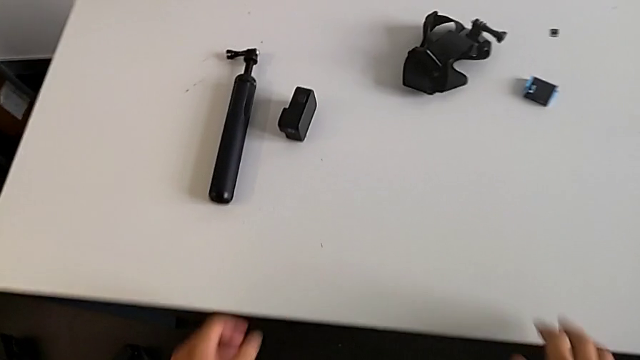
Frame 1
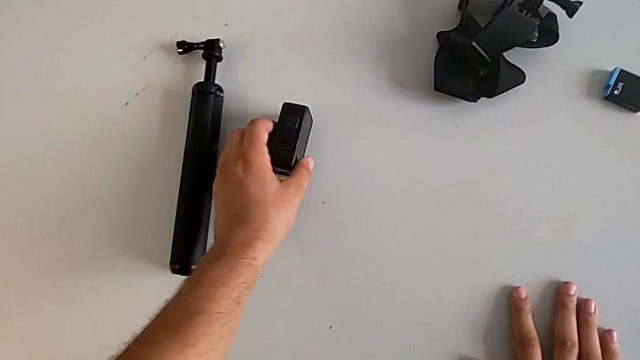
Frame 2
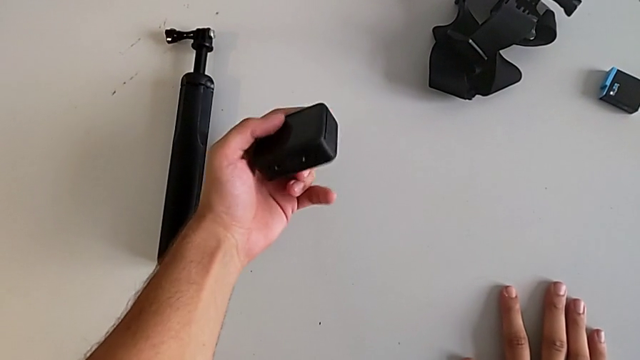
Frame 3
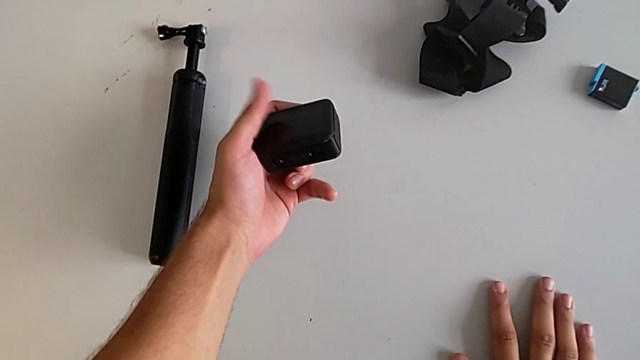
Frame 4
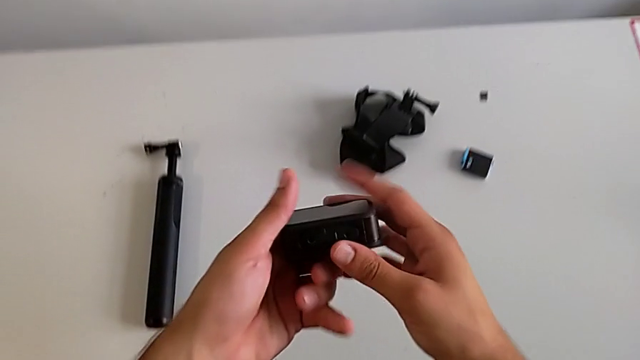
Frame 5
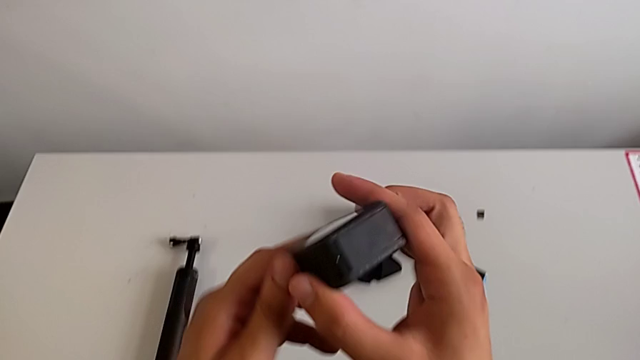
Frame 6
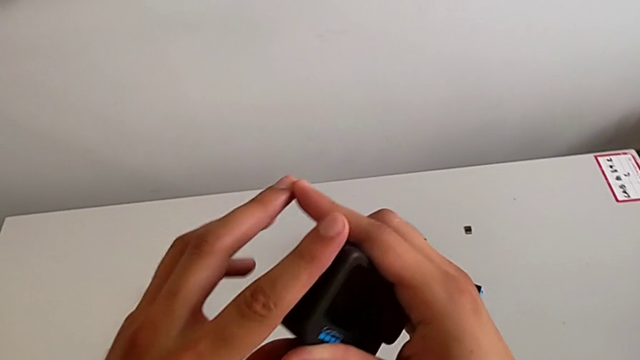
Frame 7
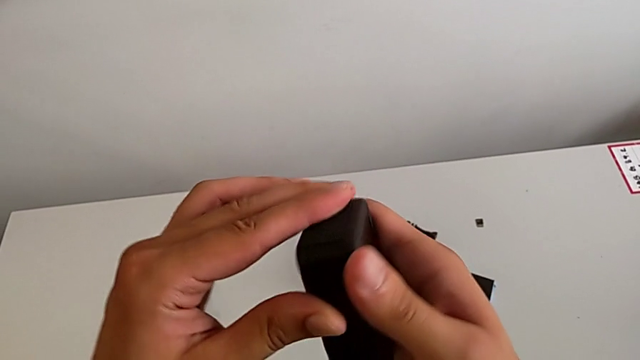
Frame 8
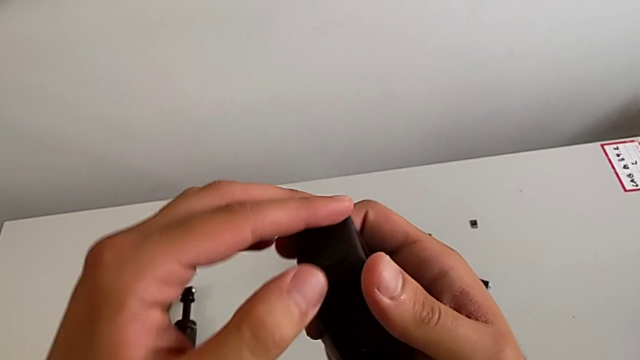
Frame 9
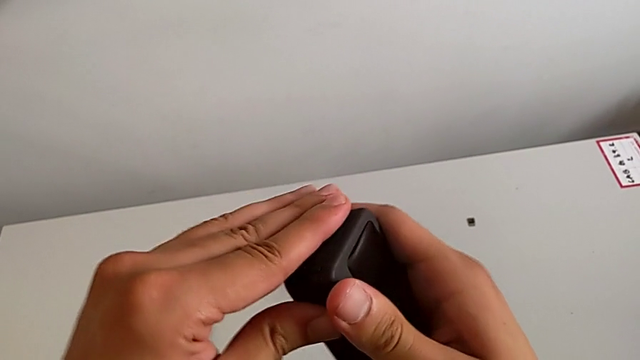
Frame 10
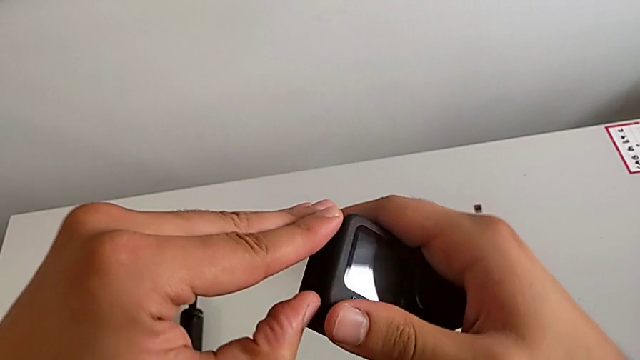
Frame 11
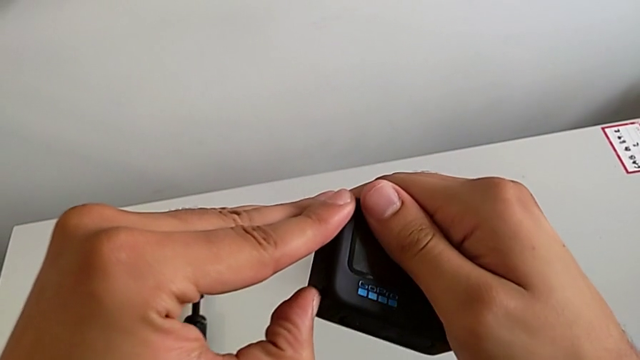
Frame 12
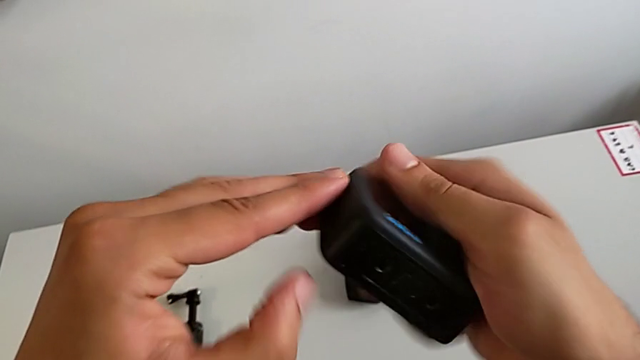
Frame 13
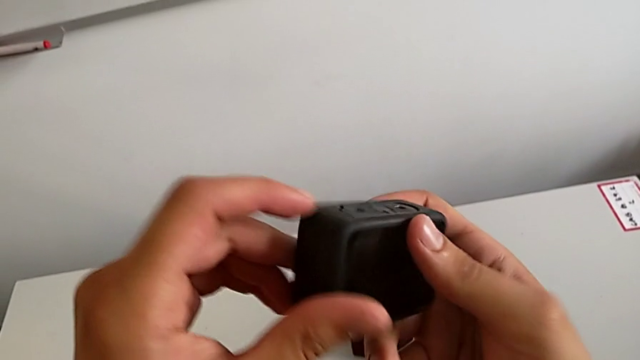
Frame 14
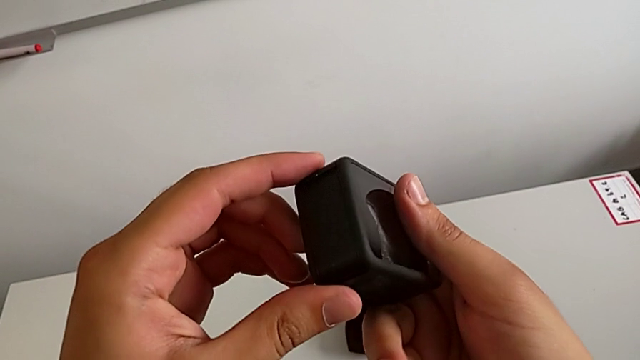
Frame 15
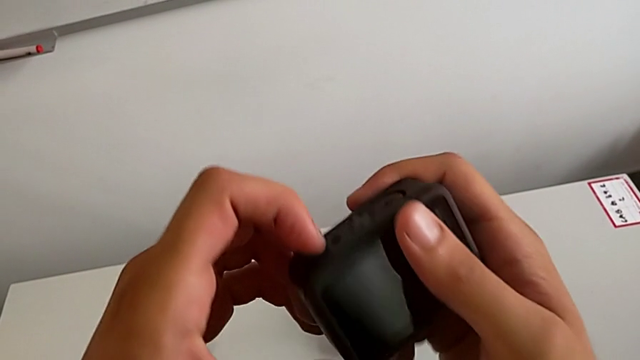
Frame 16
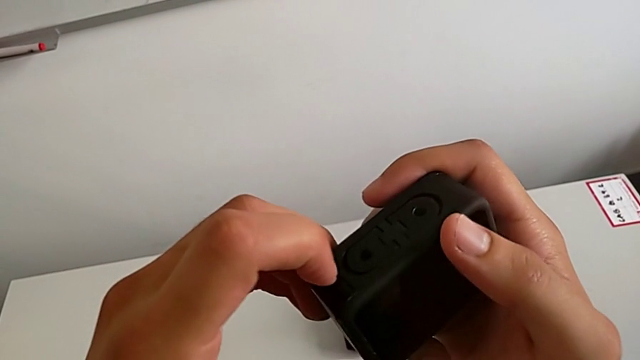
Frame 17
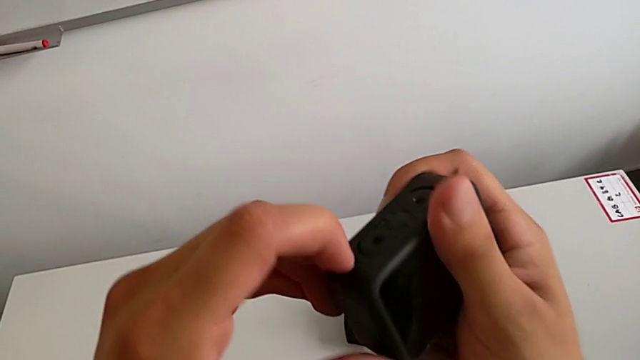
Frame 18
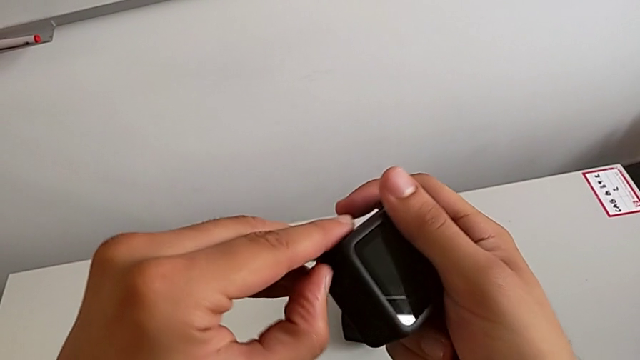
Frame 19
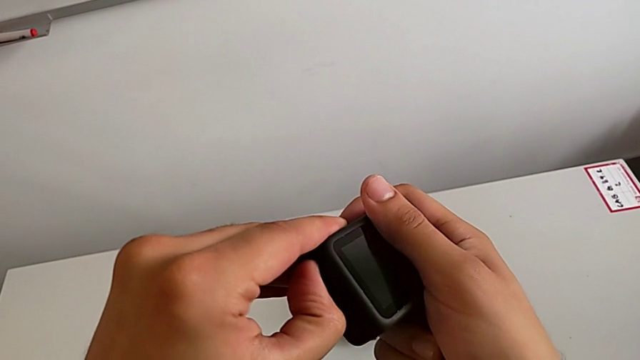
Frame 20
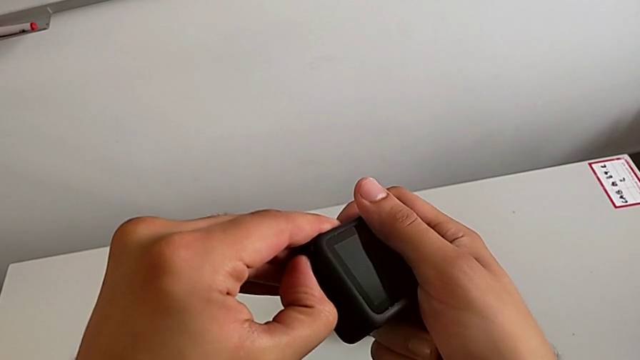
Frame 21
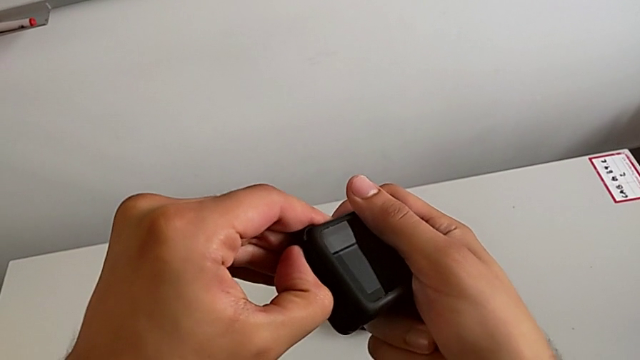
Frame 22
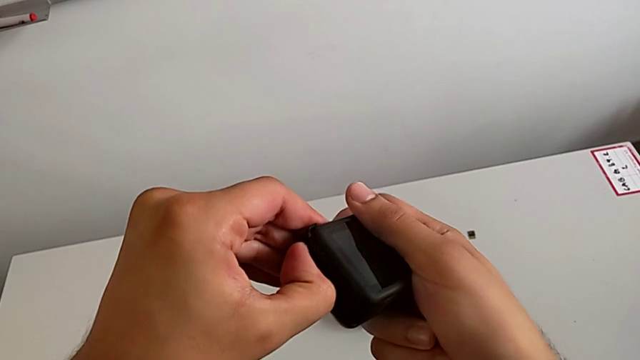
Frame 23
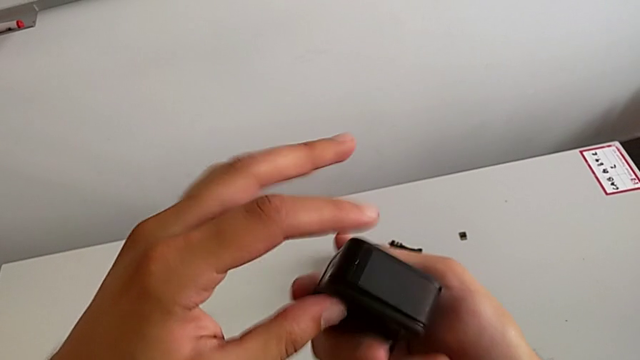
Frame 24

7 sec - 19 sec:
The camera wearer is exchanging the GoPro's battery. They grab the GoPro, lift it, inspect it, pull the left battery door, inspect the GoPro and push the battery door.

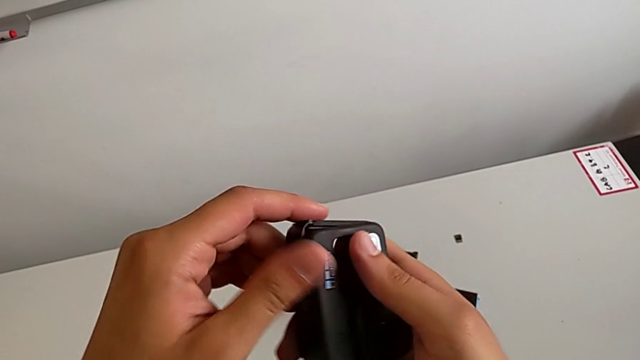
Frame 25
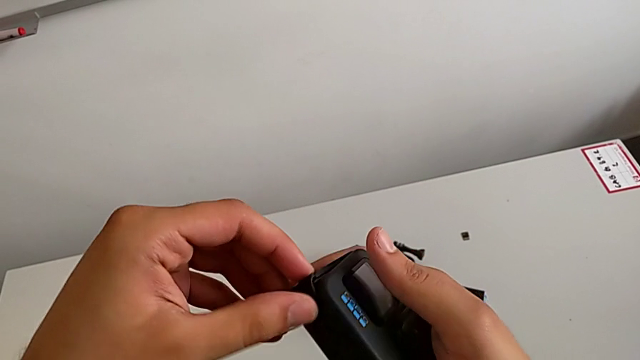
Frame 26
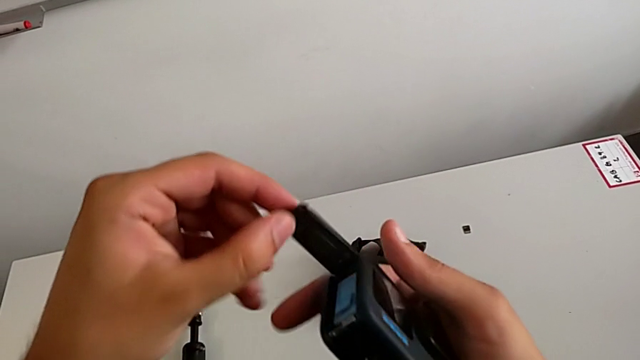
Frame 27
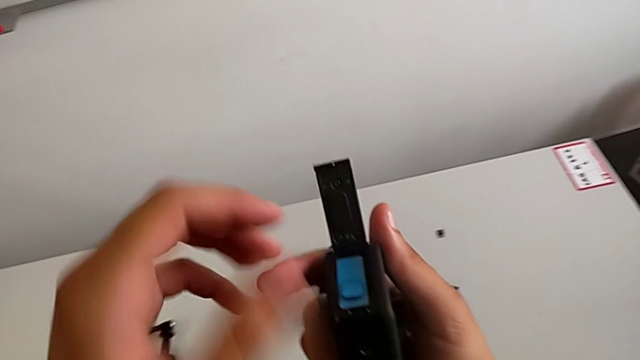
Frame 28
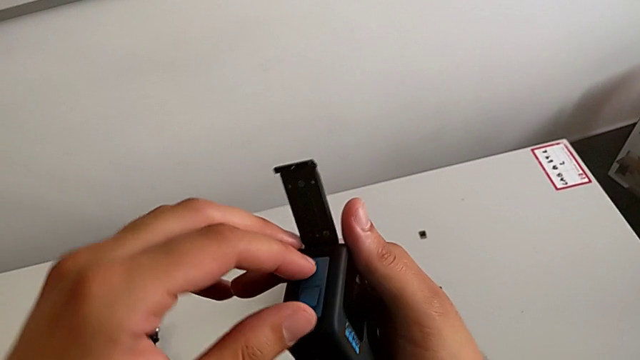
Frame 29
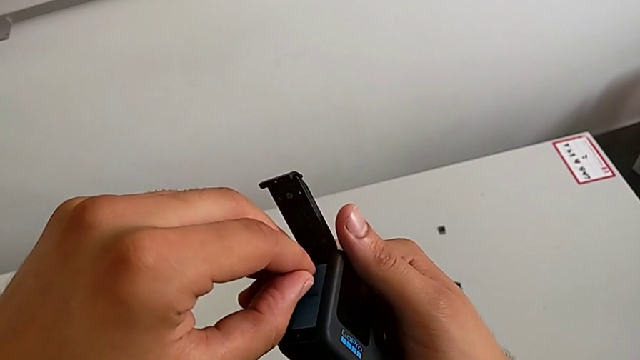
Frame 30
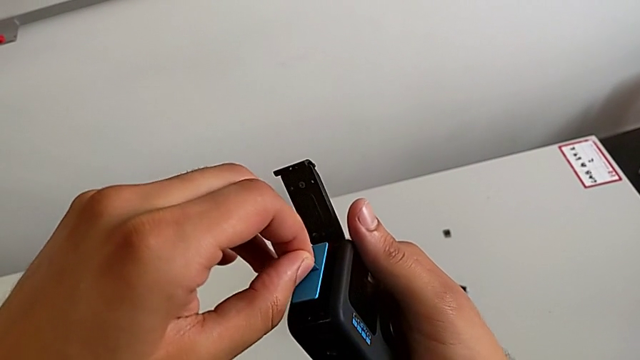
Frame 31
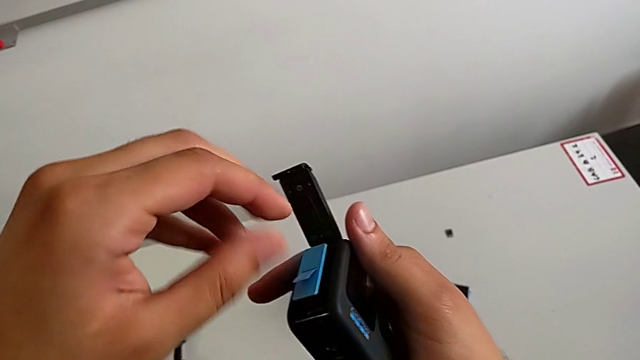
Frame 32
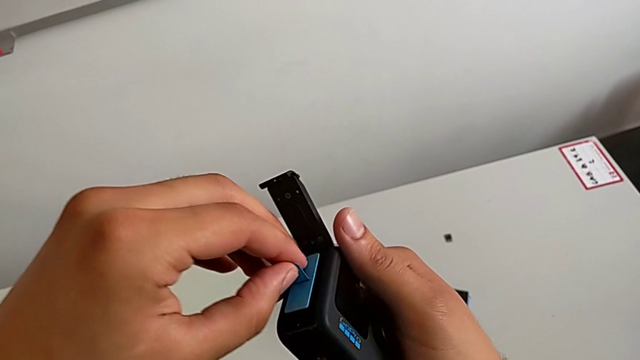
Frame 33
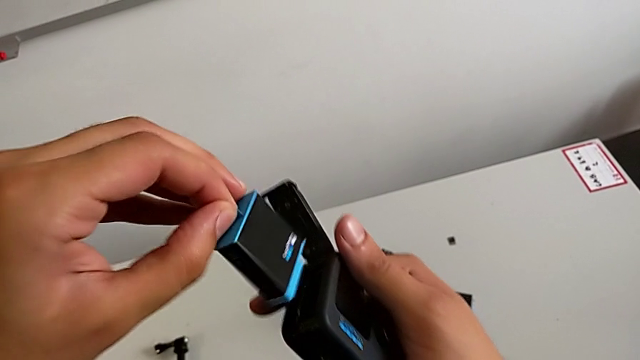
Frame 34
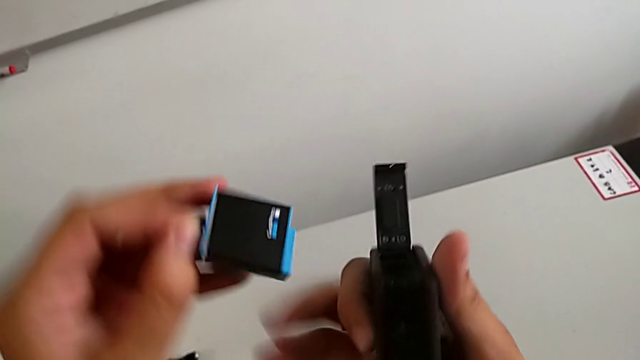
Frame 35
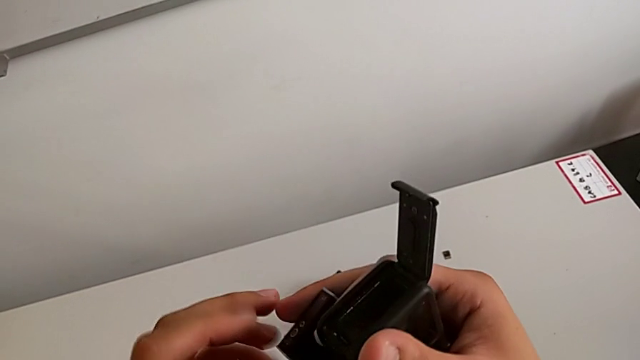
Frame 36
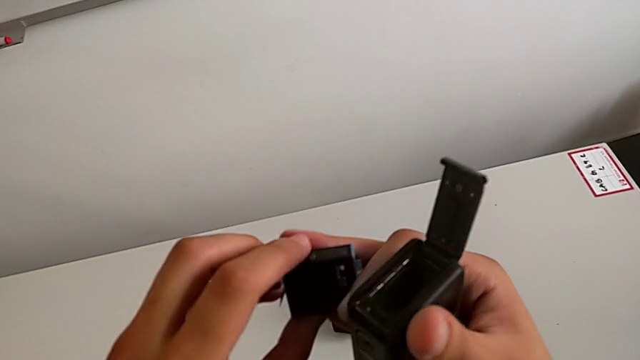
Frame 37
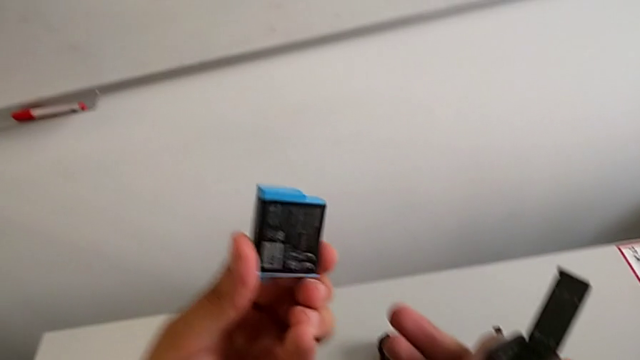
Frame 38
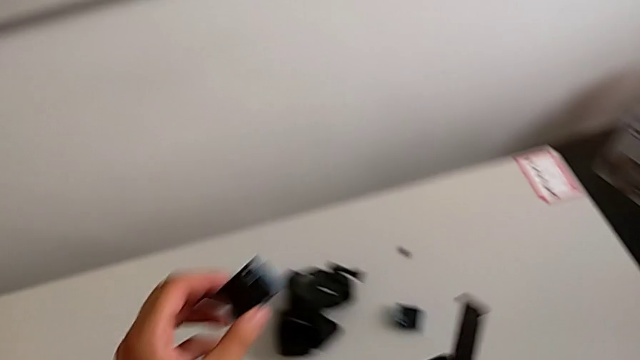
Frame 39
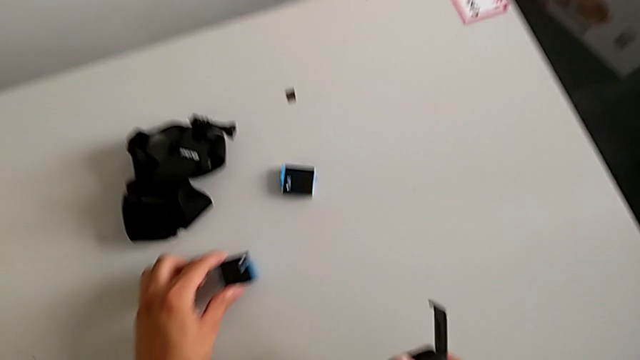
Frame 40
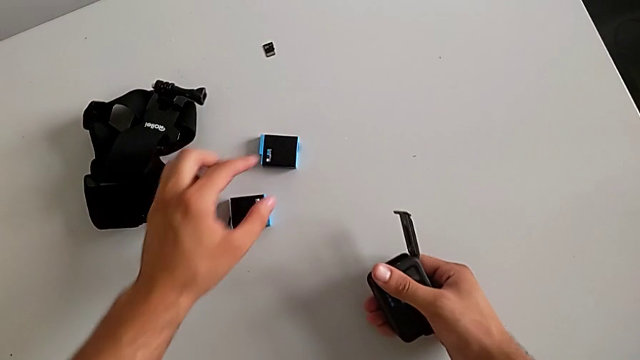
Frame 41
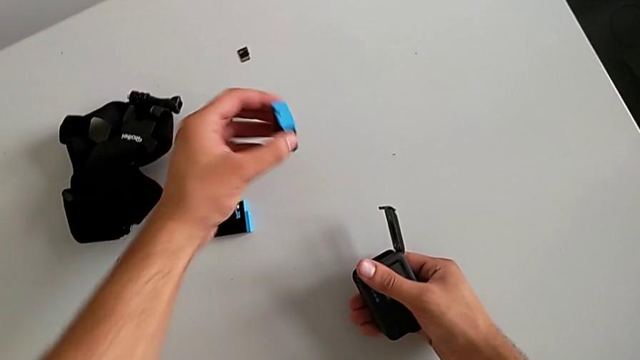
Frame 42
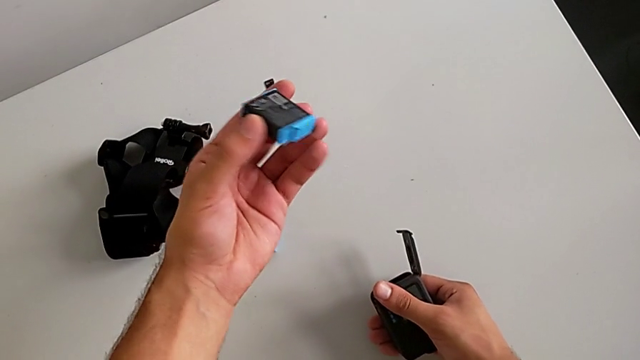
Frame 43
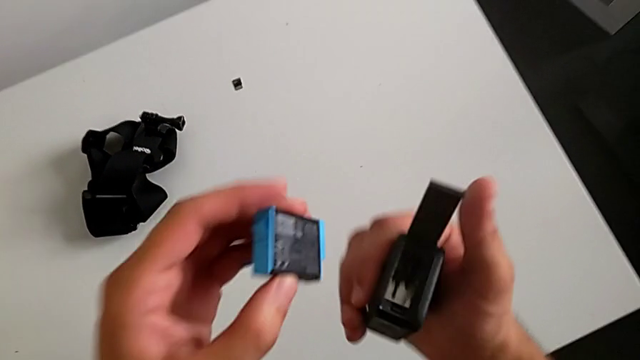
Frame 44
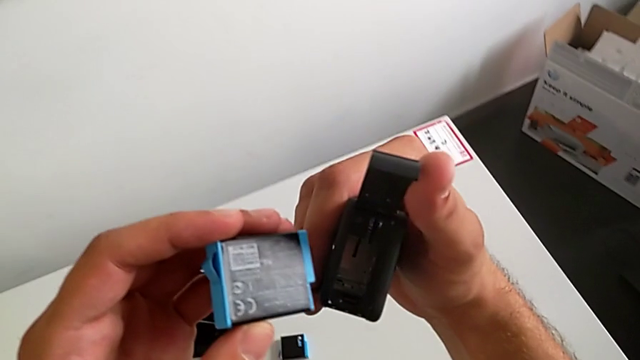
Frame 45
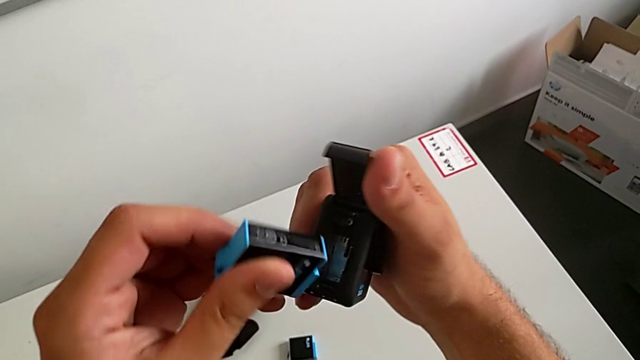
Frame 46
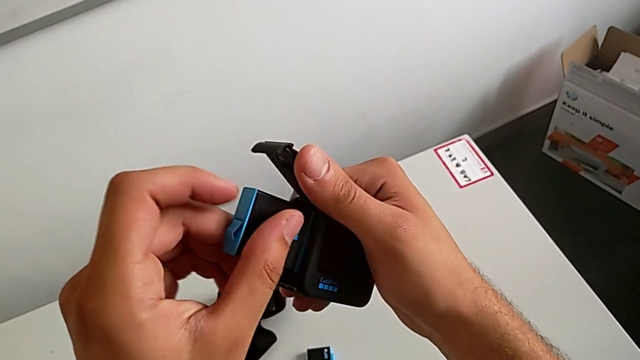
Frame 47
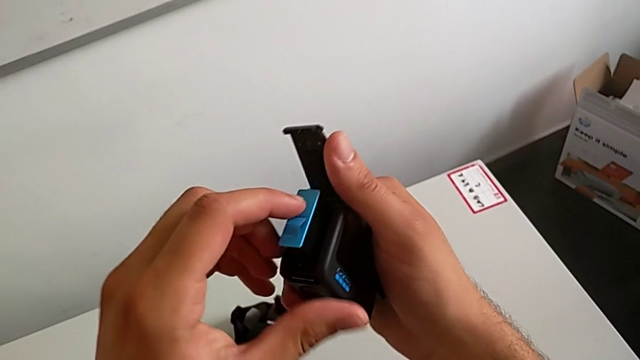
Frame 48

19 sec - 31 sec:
The camera wearer is exchanging the GoPro's battery. They open the battery door, pull the battery, withdraw the old battery, place it, grab the new battery, lift it and begin to insert it.
